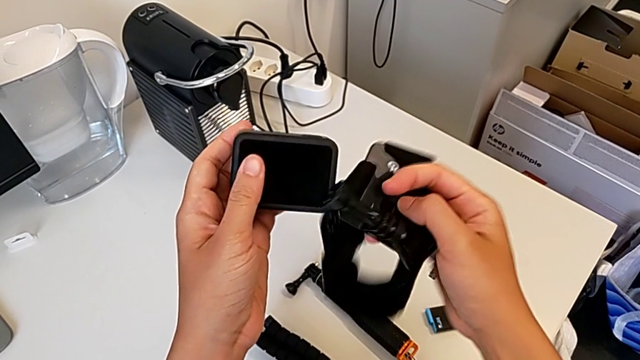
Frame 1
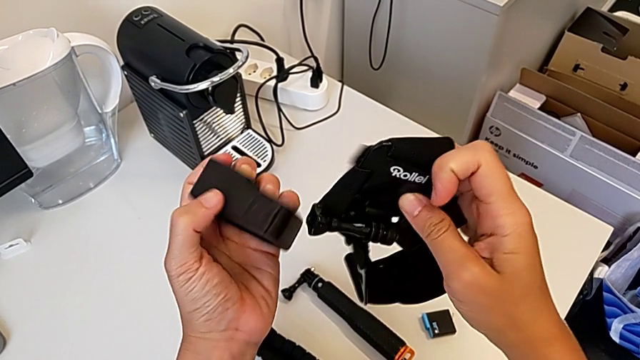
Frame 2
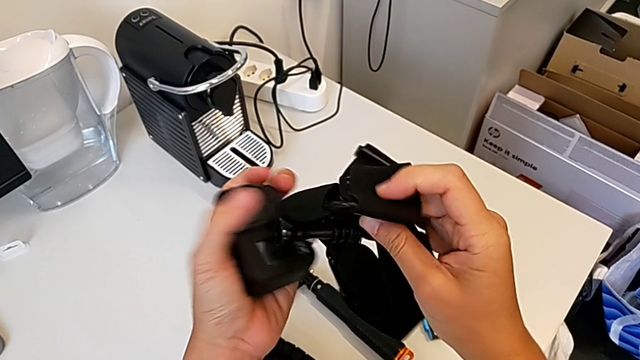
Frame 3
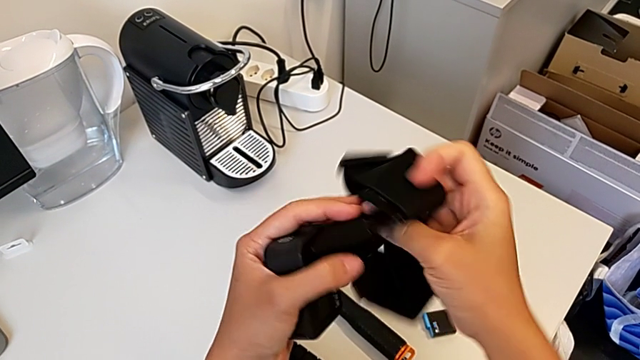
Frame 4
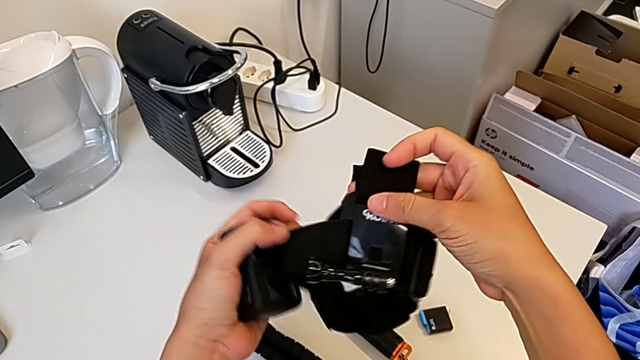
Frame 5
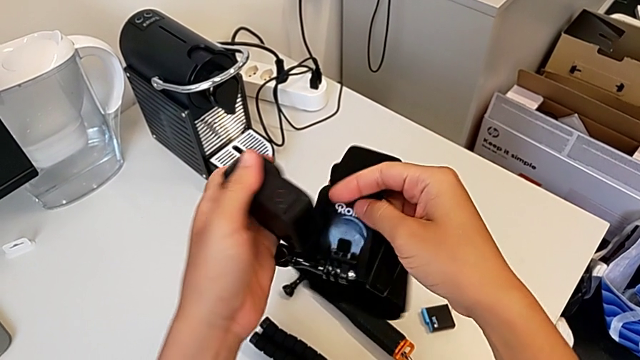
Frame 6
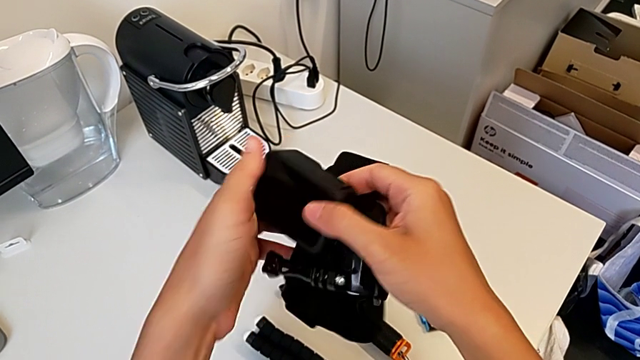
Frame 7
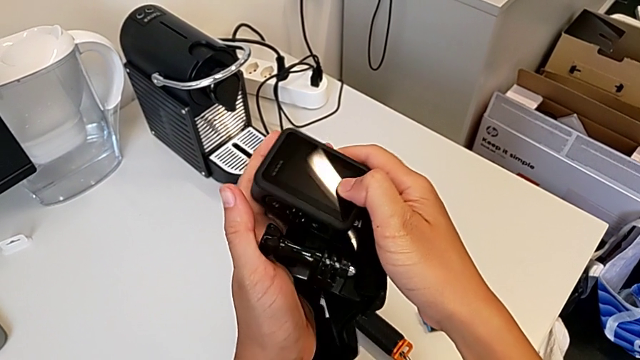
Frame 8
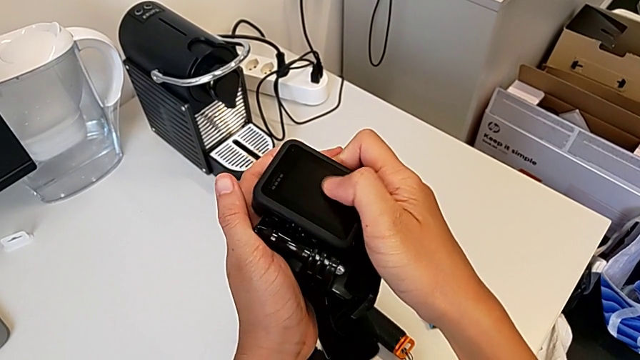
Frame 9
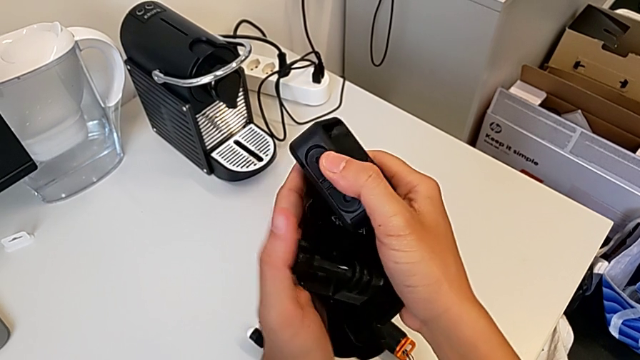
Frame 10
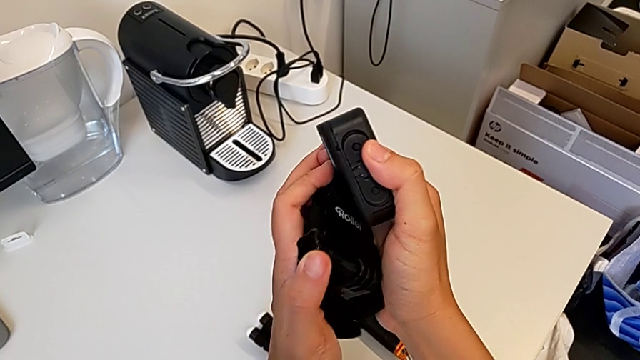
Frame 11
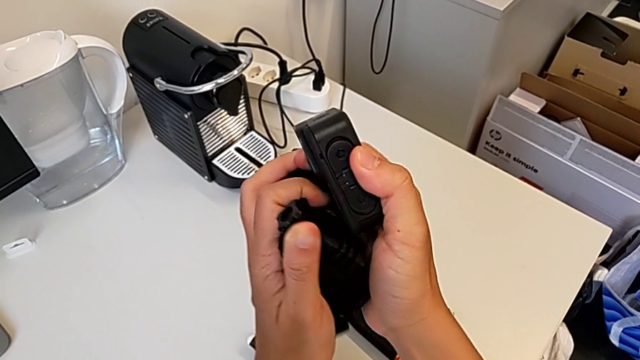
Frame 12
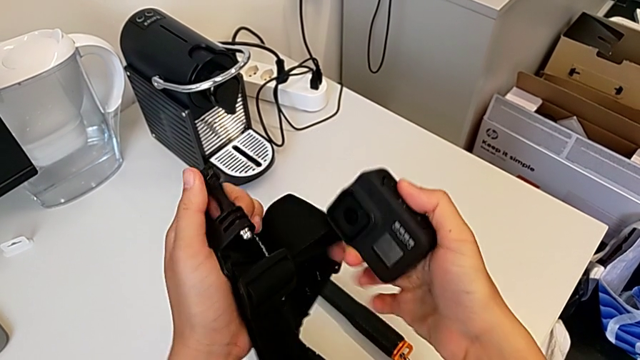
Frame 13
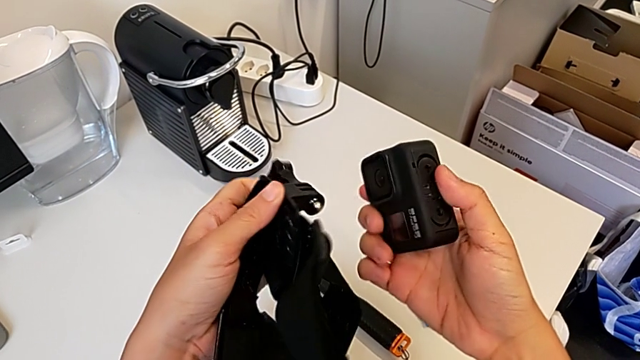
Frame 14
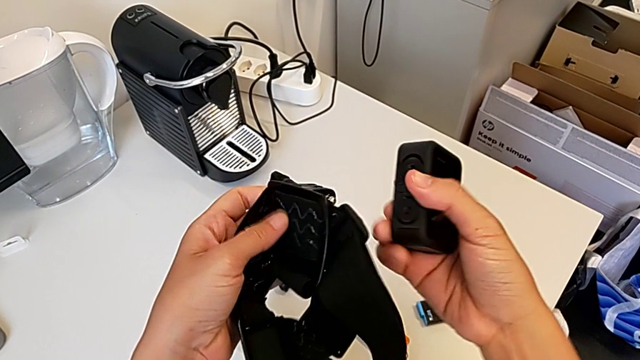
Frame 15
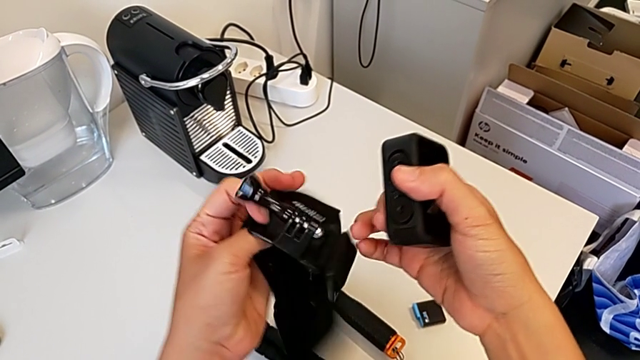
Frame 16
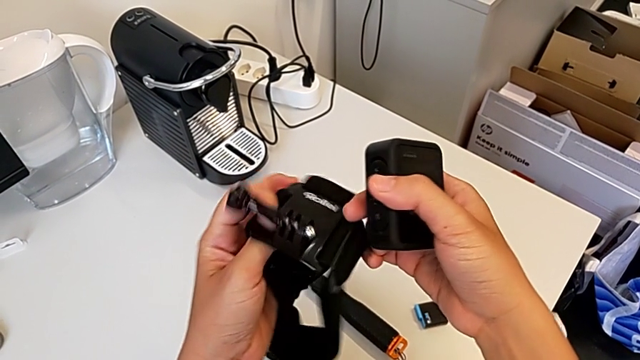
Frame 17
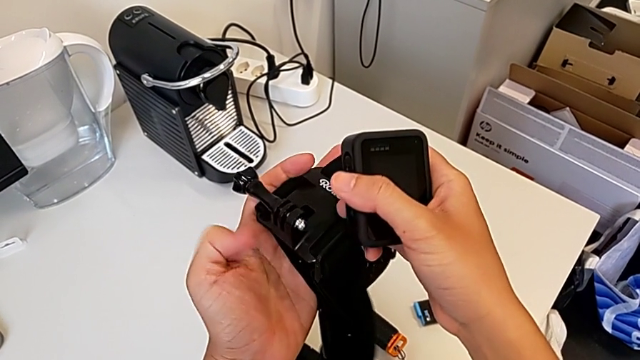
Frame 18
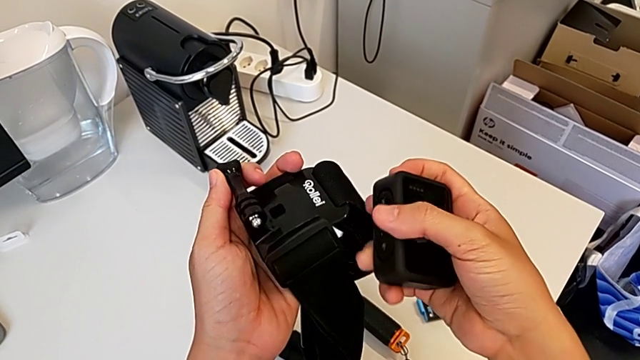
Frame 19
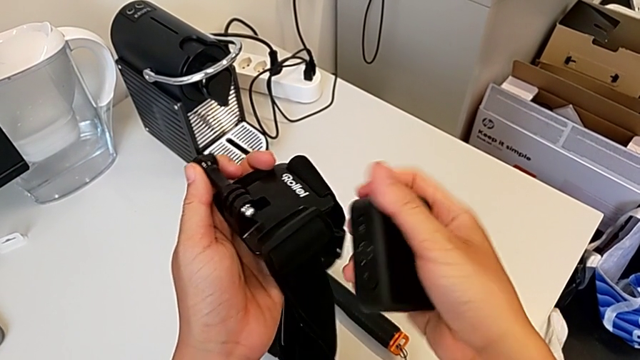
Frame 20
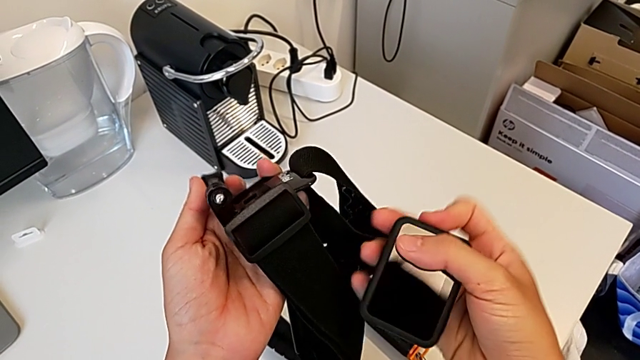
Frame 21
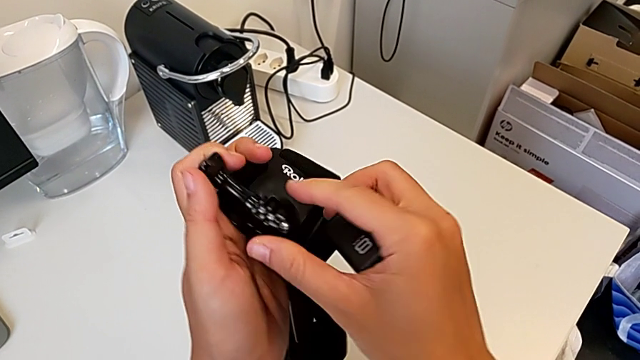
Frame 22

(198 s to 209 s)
The camera wearer is mounting the strap onto the GoPro. They keep inspecting the strap.

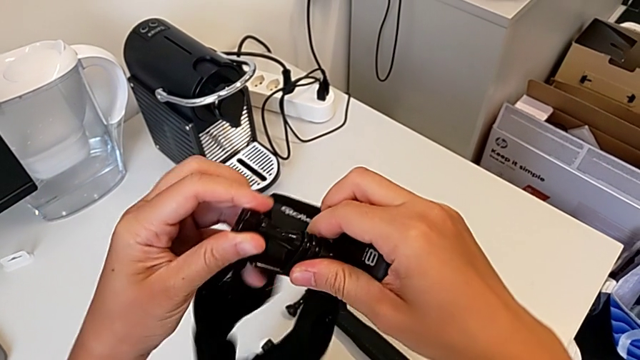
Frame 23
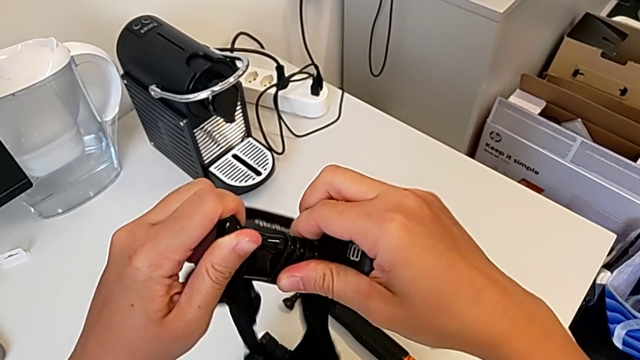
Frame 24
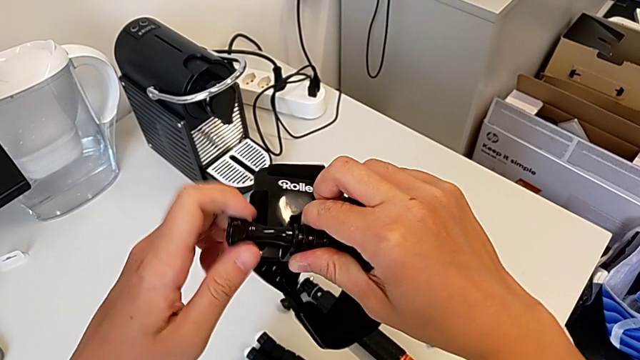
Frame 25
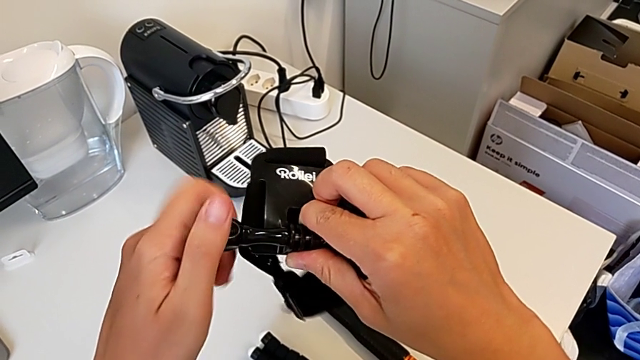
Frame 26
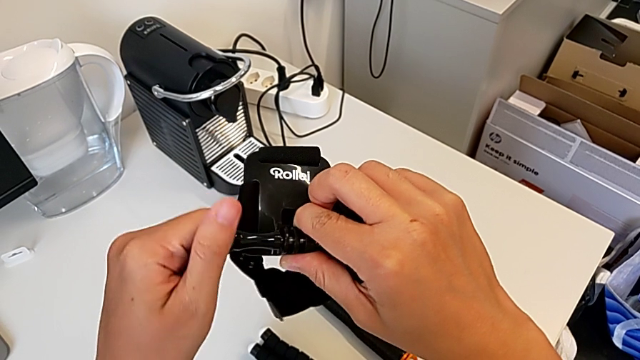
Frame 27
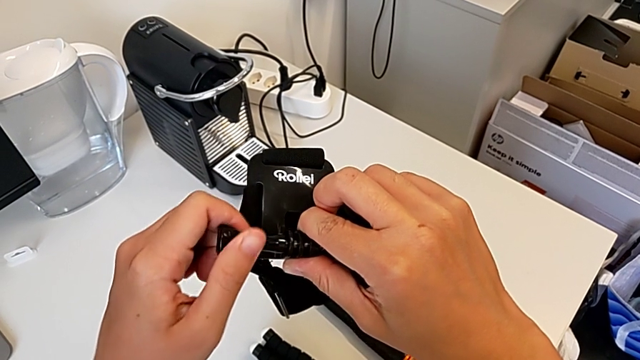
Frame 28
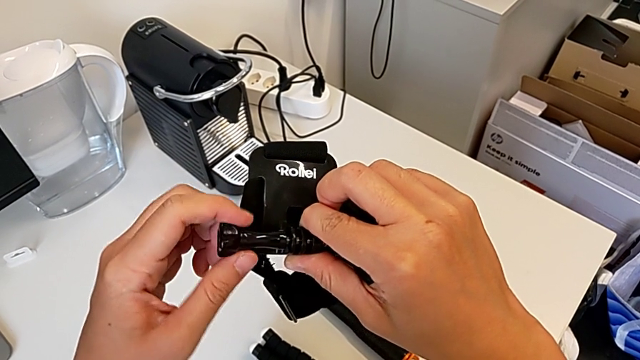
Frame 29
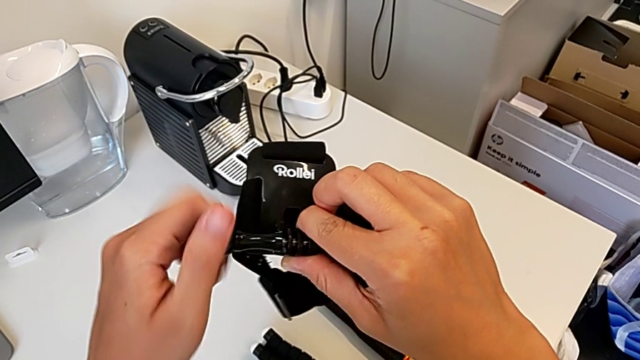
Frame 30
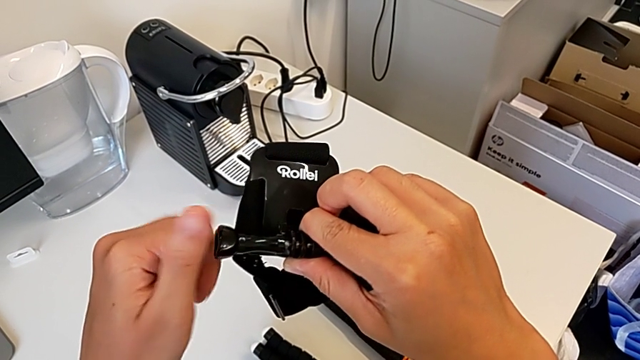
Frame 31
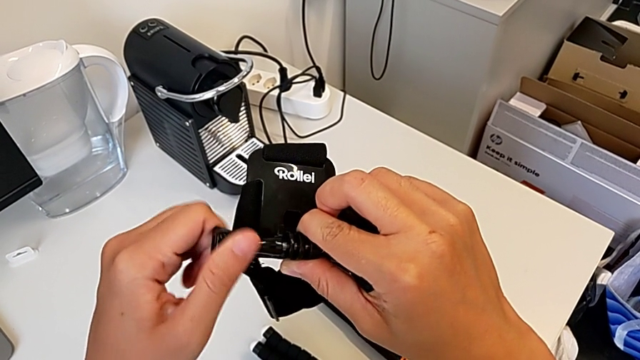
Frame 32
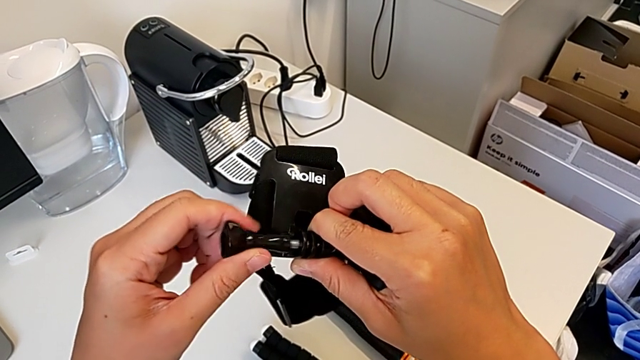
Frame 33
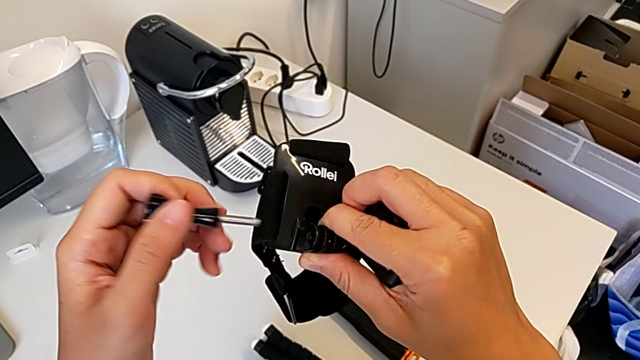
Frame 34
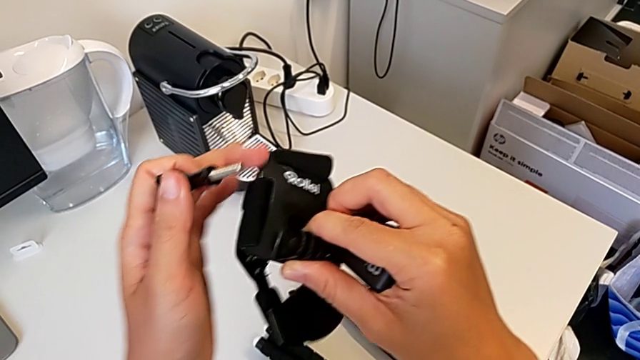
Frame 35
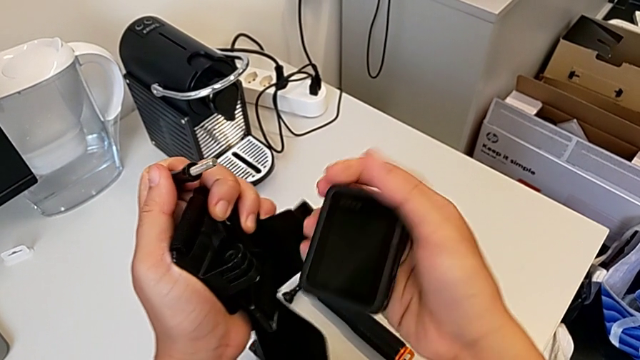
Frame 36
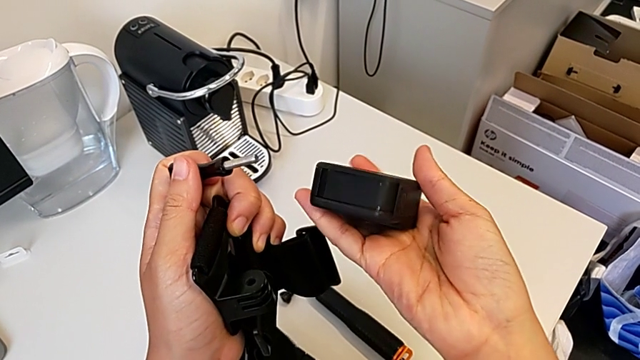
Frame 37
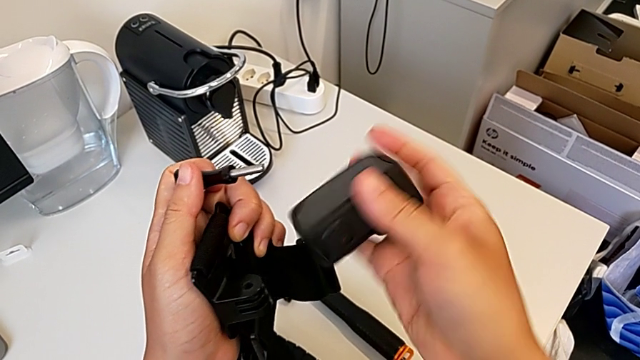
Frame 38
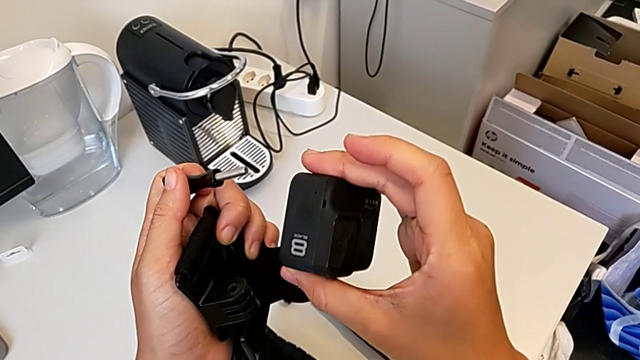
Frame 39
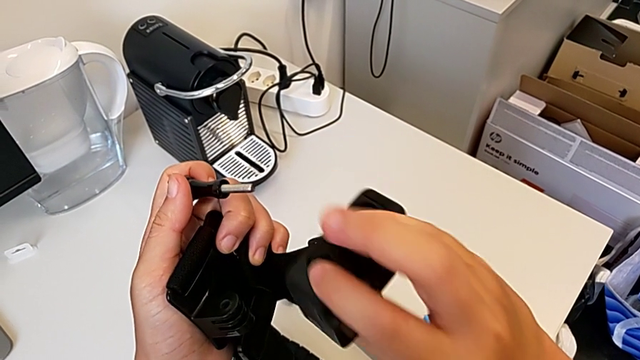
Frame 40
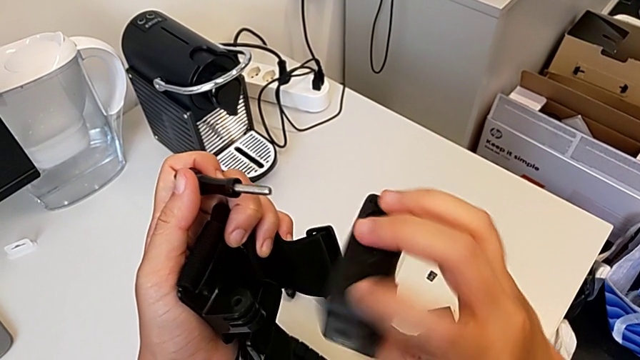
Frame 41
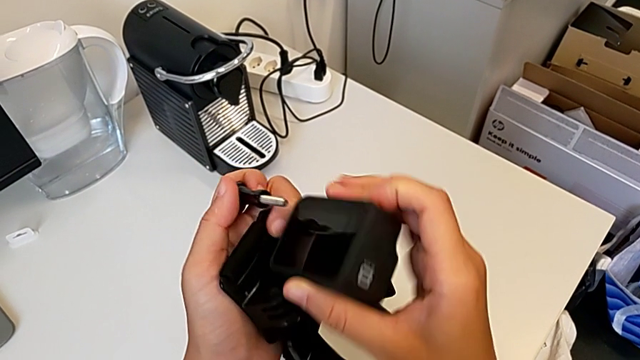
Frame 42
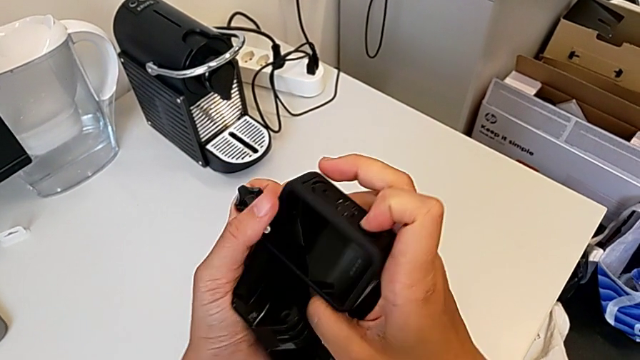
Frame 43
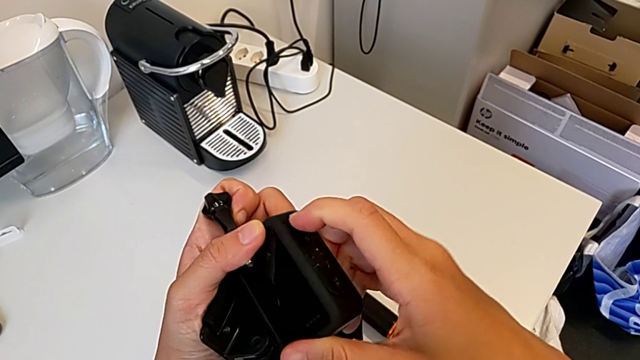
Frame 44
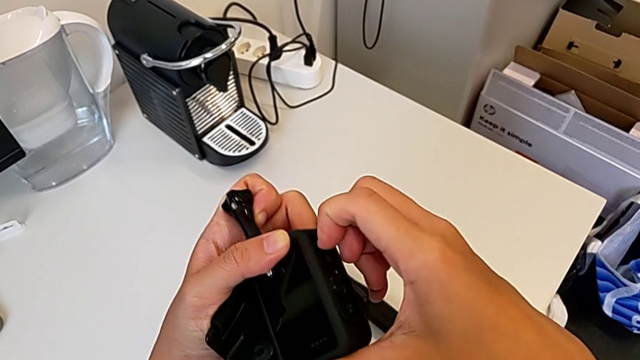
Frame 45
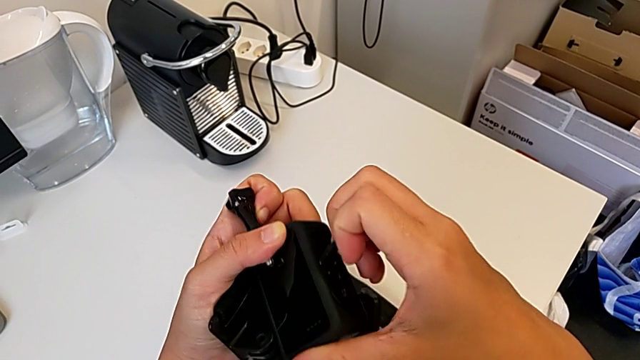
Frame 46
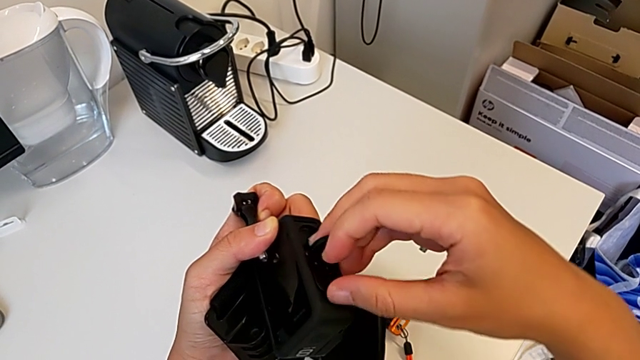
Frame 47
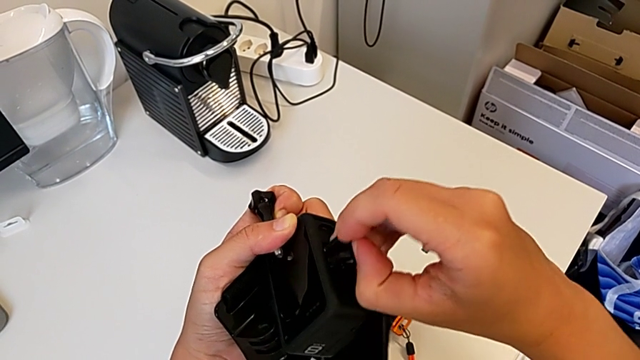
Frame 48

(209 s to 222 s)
The camera wearer is mounting the strap onto the GoPro. They unscrew the screw, inspect the GoPro and begin to pull the mounting peg.
